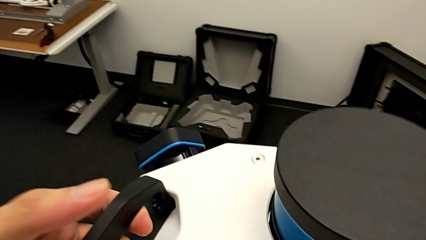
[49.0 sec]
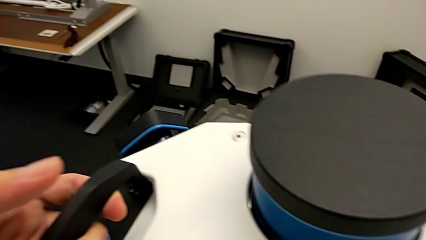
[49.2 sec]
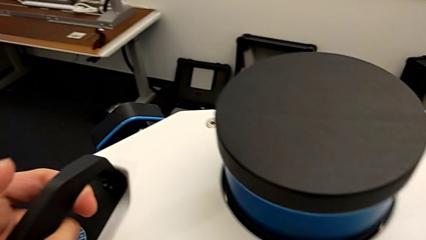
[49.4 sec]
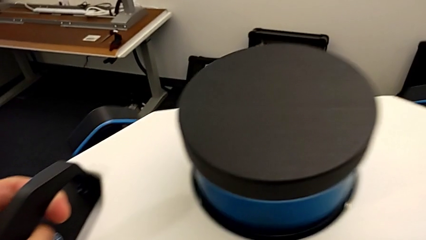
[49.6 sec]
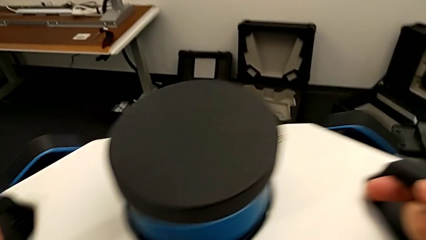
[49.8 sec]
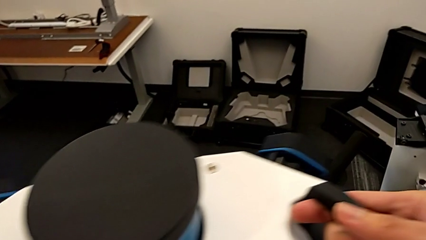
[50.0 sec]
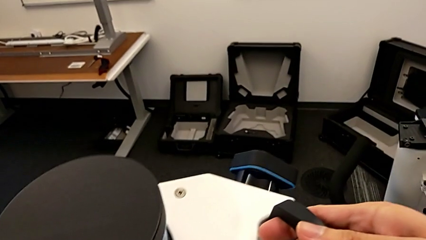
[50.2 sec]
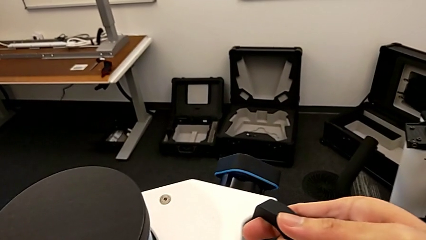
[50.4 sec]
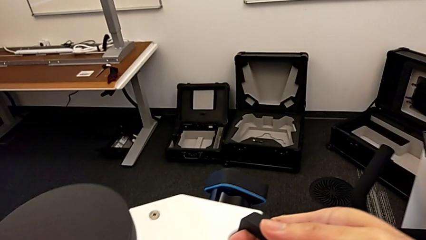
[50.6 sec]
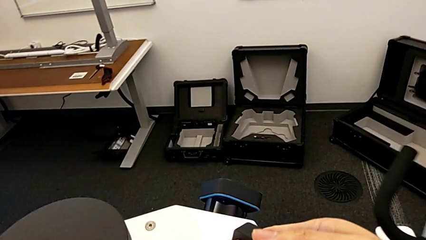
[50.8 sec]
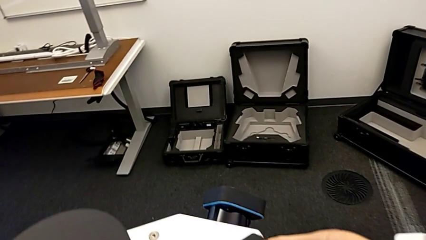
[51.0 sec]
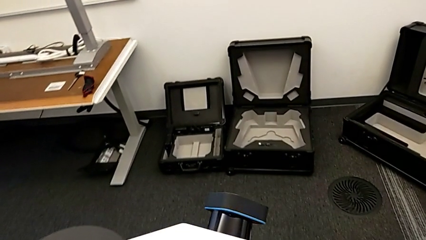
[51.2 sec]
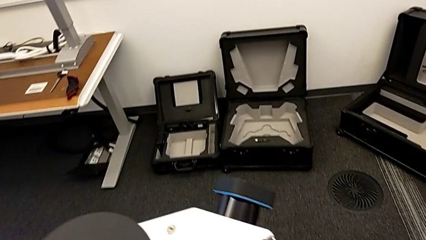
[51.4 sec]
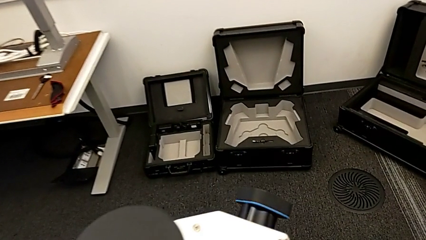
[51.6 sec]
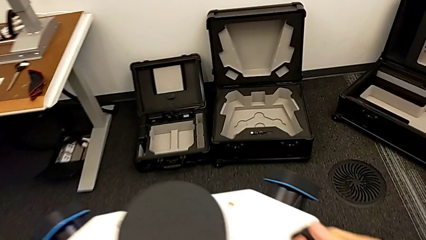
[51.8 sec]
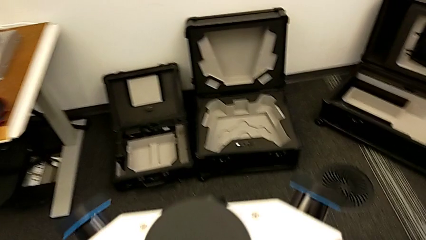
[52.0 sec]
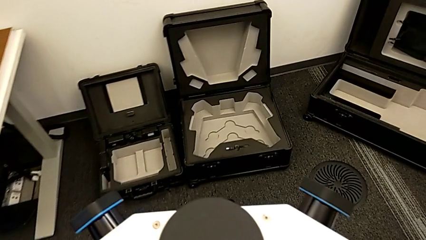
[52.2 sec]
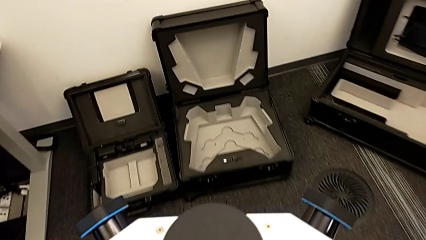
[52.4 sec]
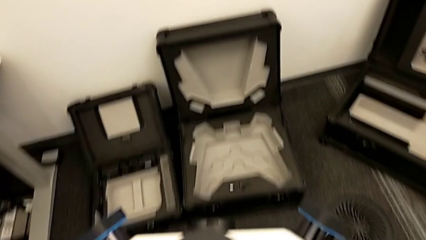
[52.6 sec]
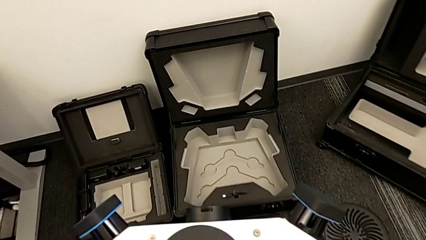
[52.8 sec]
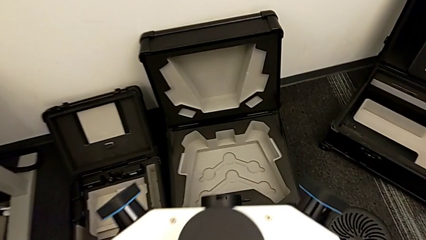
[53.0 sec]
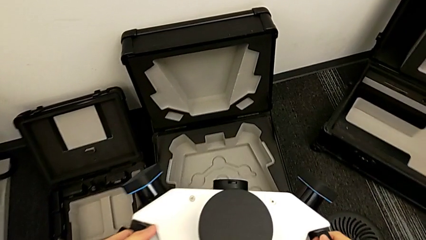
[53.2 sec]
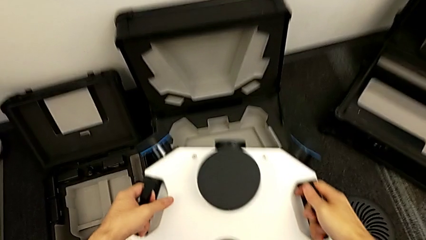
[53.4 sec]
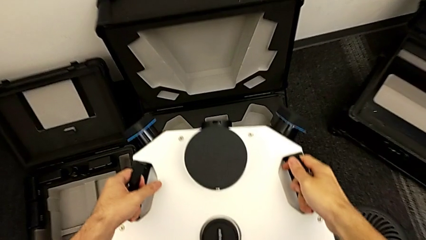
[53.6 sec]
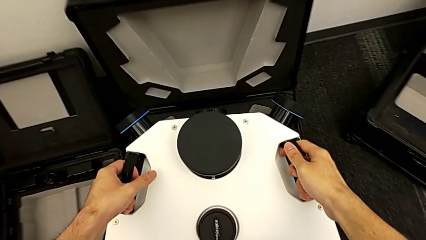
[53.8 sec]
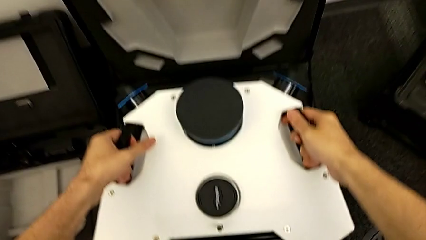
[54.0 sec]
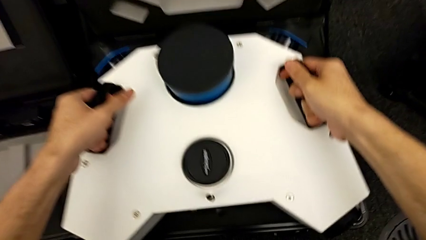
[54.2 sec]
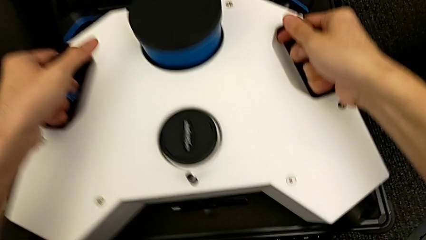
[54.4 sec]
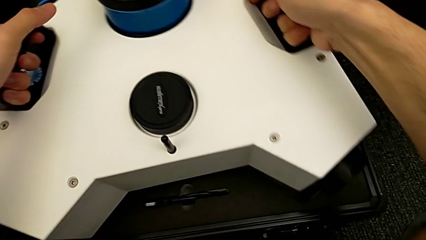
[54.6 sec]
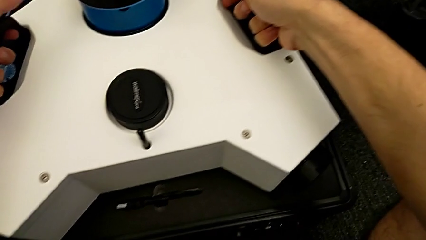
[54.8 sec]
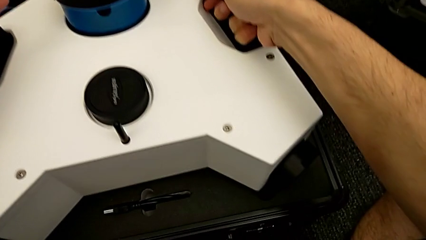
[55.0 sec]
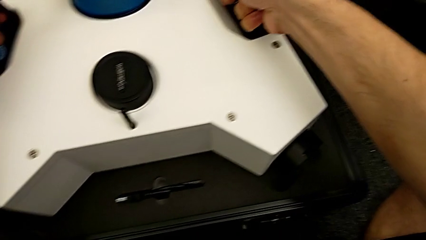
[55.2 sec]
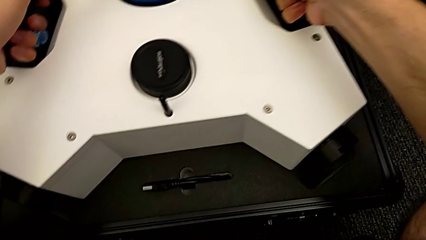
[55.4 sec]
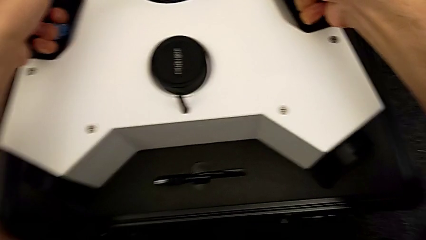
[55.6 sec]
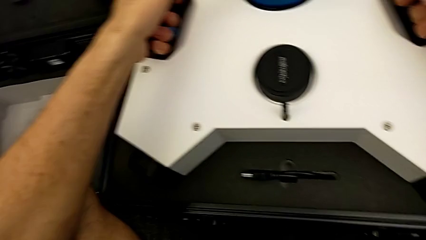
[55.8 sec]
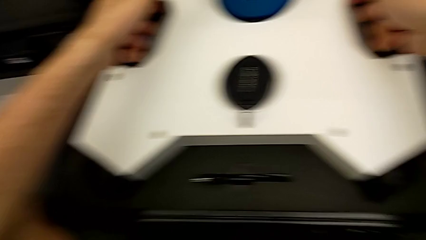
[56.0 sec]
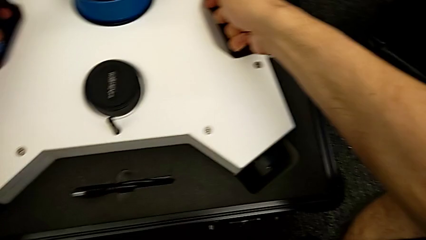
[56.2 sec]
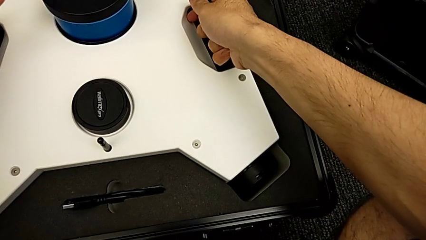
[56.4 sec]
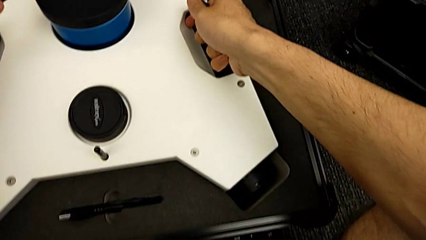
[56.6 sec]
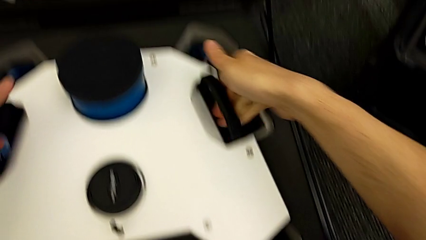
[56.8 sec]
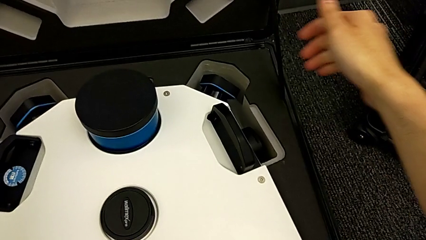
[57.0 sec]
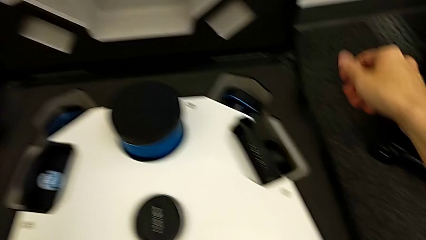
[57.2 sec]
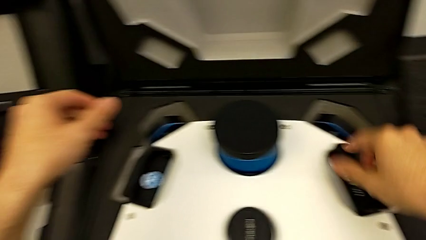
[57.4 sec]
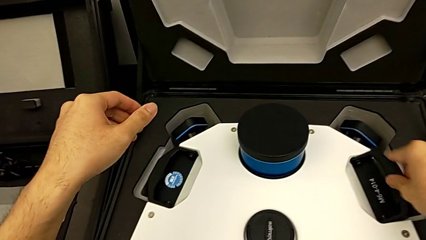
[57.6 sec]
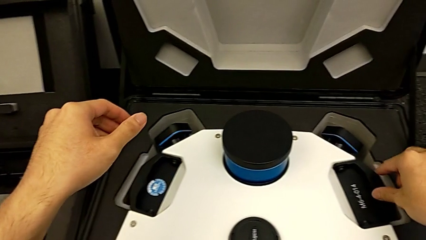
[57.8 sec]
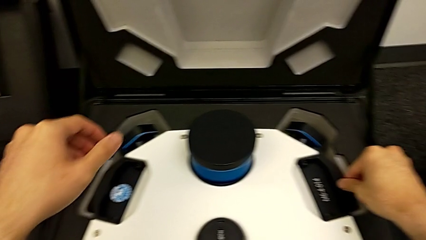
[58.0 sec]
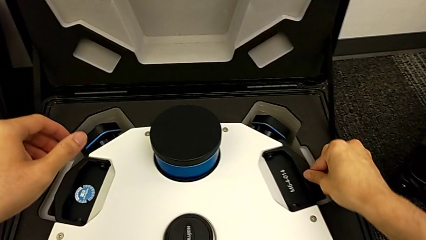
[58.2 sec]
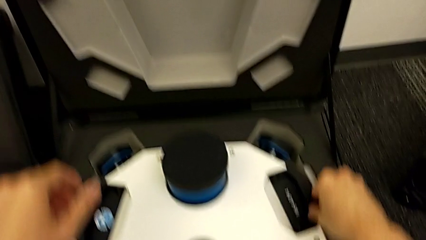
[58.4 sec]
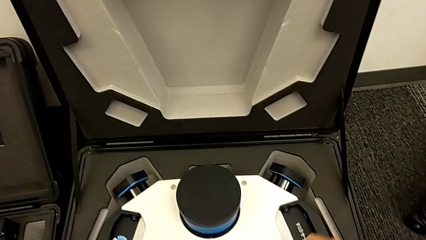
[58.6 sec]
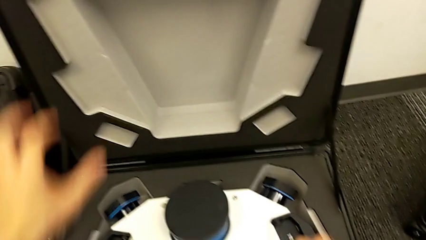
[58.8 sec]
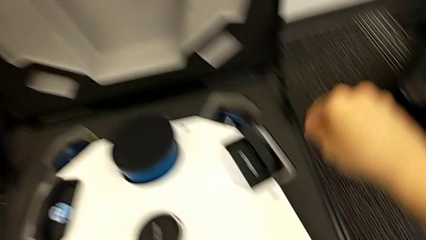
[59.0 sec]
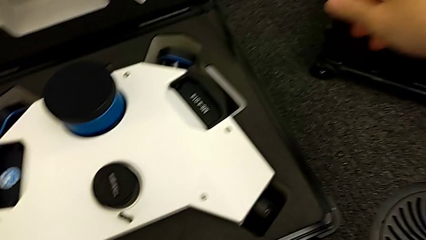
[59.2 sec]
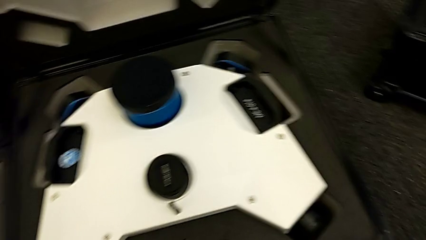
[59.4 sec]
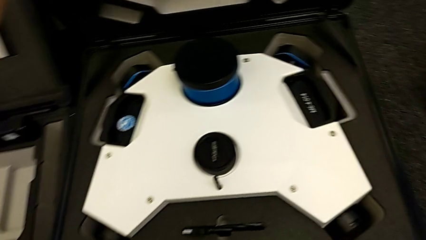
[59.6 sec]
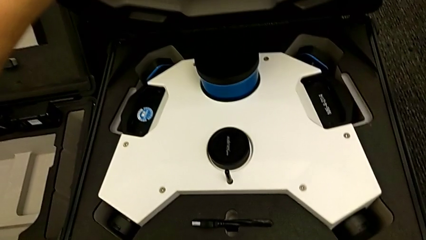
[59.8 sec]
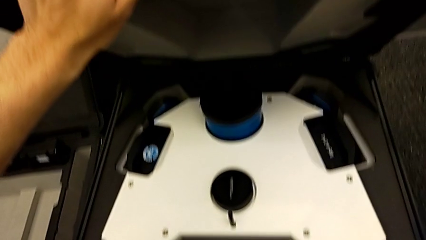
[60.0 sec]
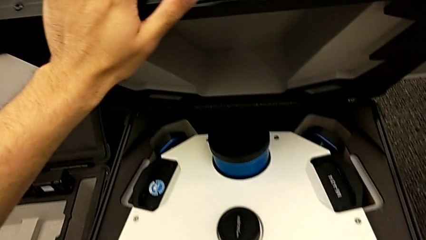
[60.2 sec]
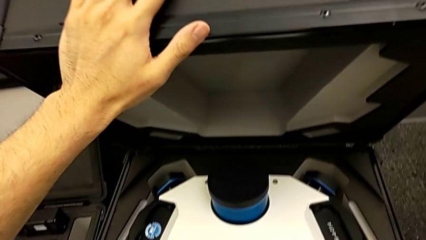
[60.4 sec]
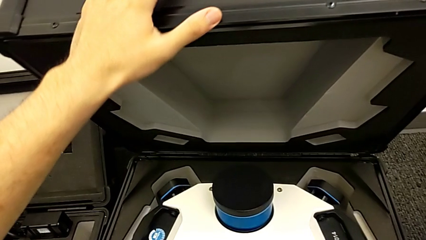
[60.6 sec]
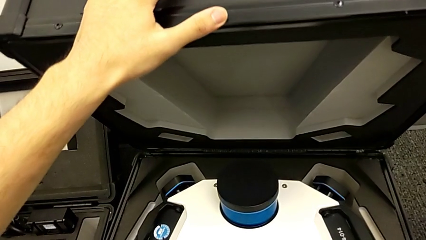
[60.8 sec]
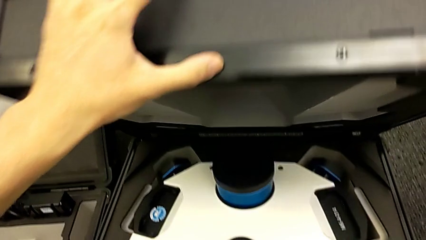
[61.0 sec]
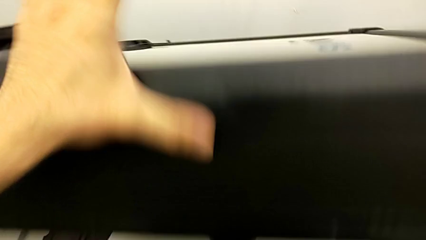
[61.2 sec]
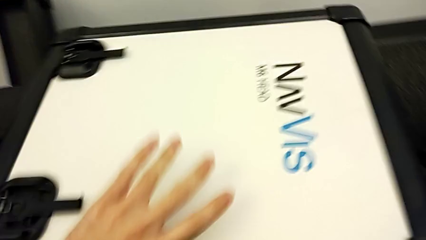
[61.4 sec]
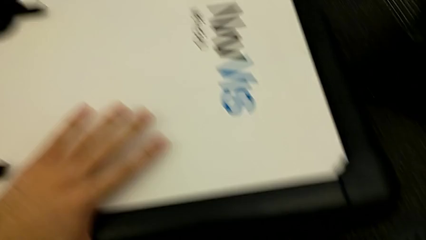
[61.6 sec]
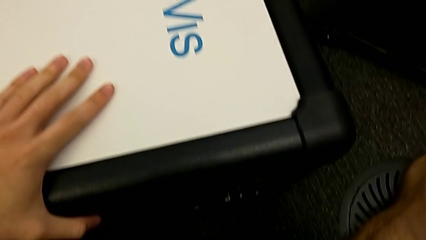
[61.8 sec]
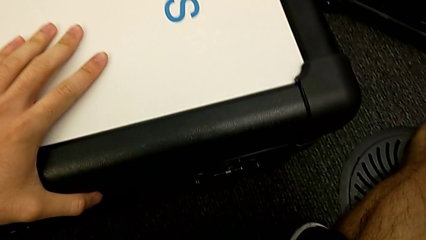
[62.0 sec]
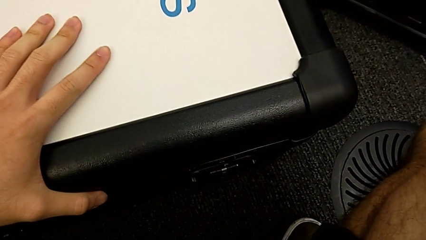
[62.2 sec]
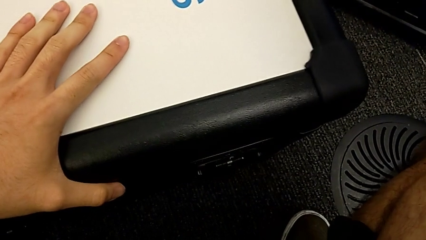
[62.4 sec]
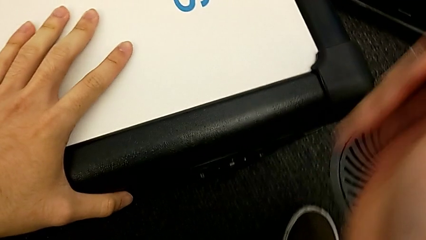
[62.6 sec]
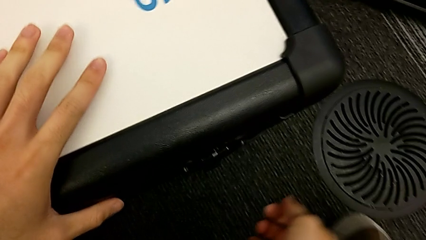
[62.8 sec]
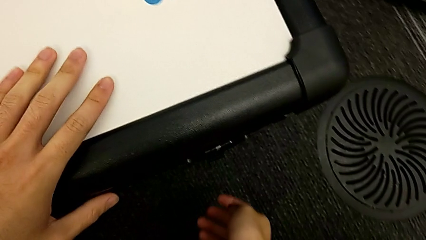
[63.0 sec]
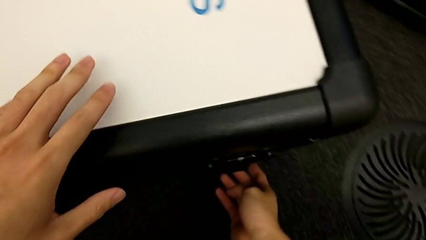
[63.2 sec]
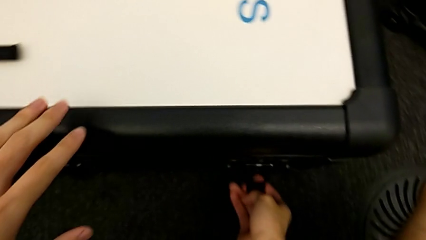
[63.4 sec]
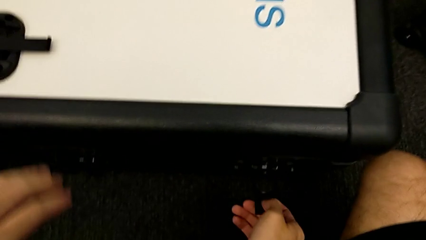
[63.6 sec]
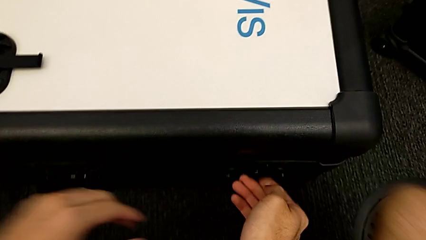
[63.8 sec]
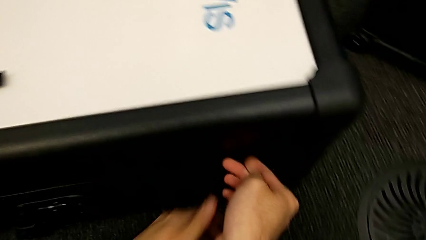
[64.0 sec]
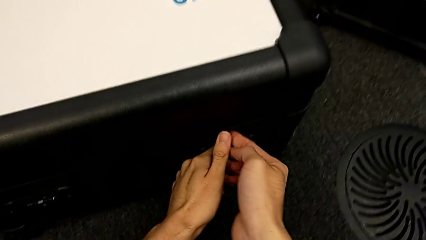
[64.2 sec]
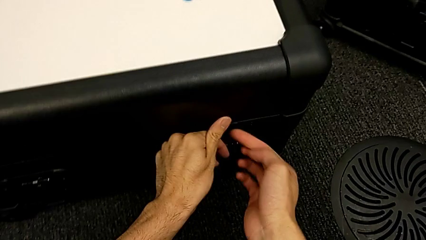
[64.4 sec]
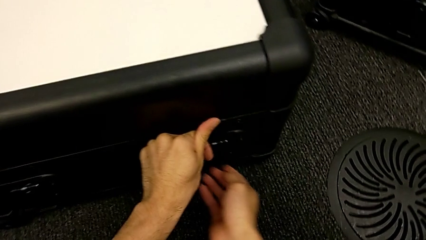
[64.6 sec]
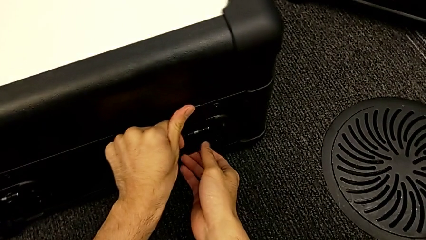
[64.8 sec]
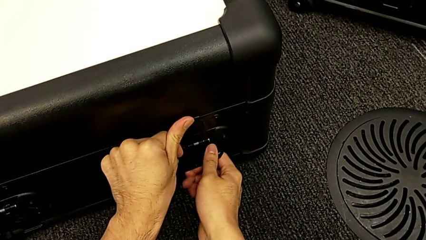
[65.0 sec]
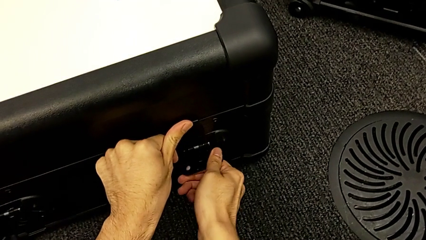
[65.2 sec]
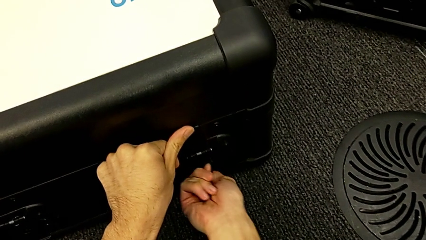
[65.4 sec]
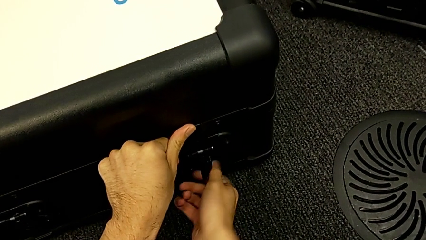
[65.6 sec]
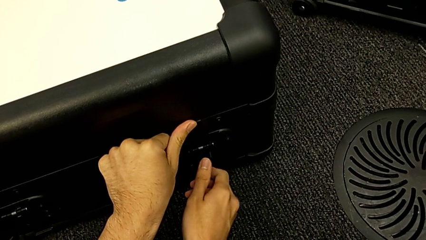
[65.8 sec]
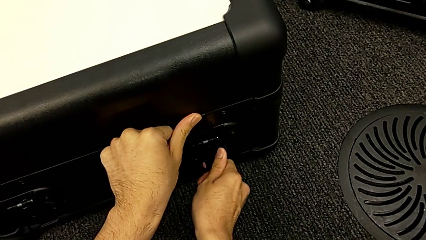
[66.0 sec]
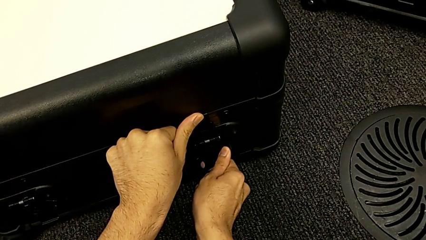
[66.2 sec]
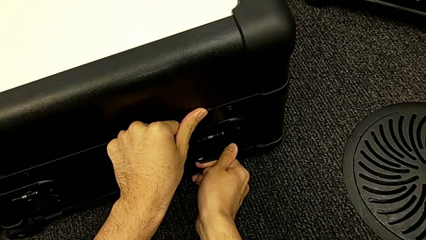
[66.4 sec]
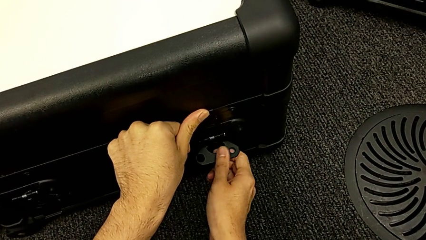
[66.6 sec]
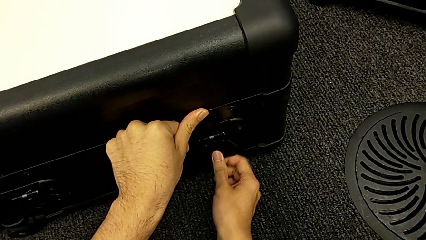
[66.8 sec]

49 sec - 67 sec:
The camera wearer is disassembling the cameras from the NAVVIS. They withdraw the lens, place it, grab the box, close it, grab the first box lock and close it.
